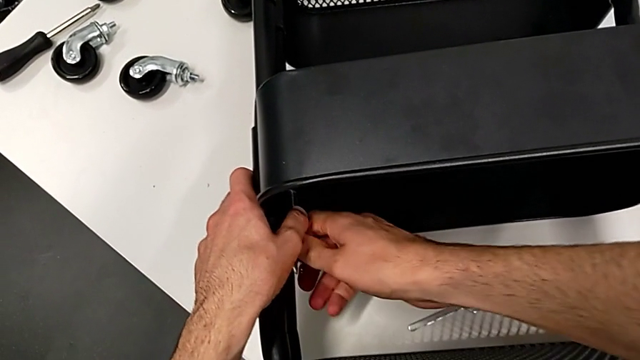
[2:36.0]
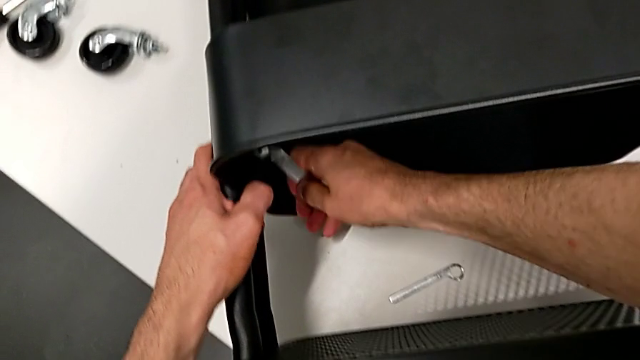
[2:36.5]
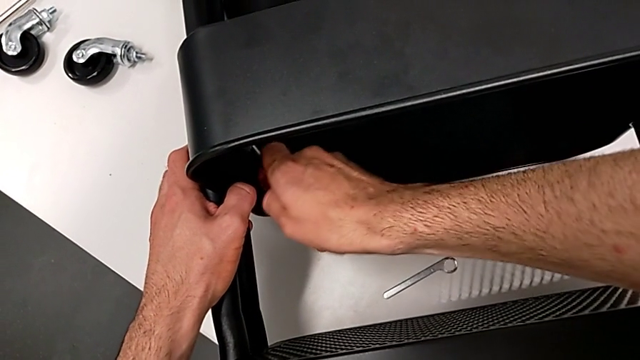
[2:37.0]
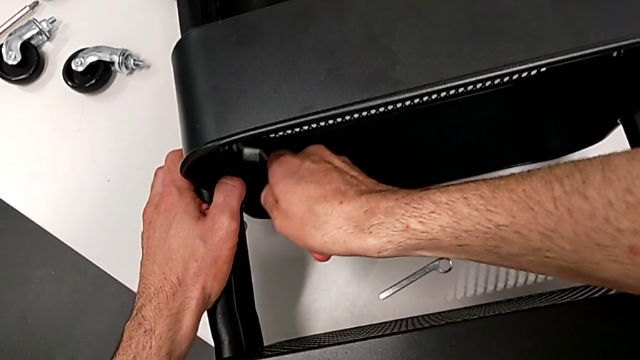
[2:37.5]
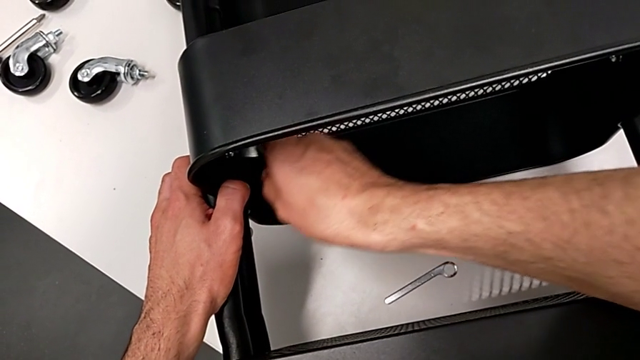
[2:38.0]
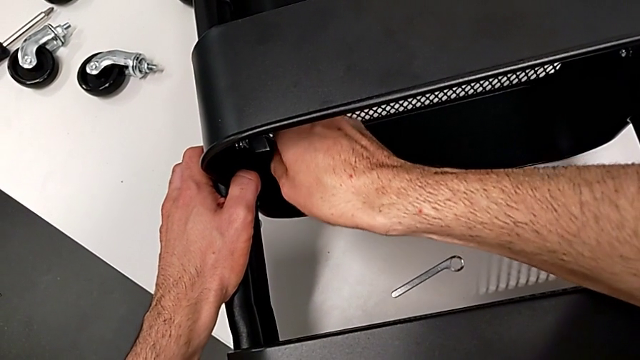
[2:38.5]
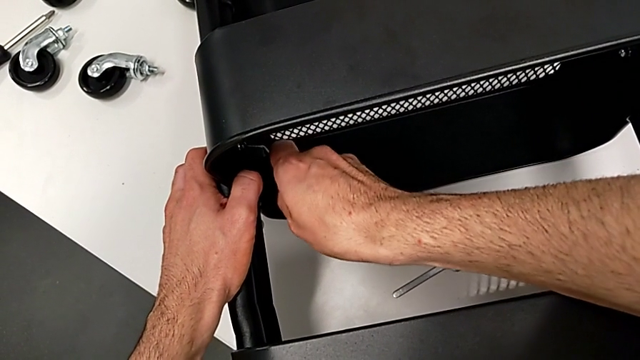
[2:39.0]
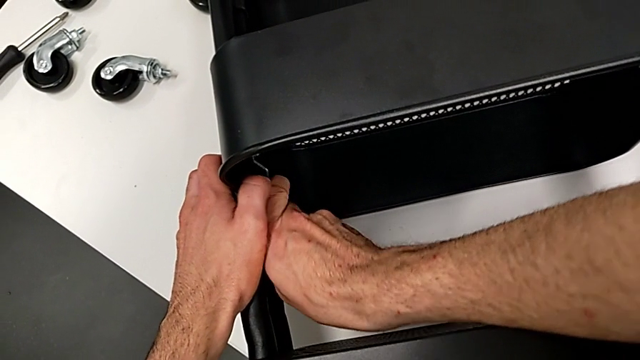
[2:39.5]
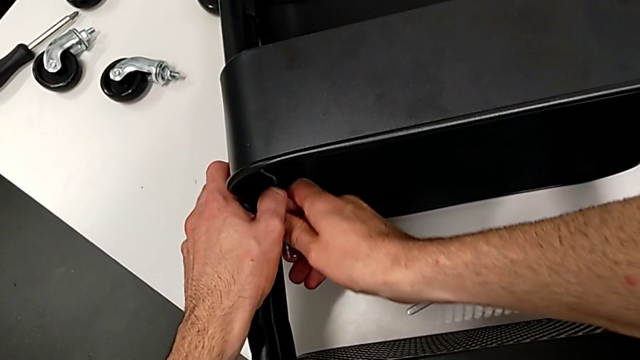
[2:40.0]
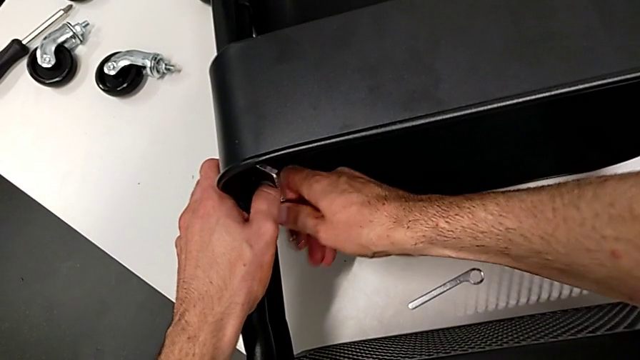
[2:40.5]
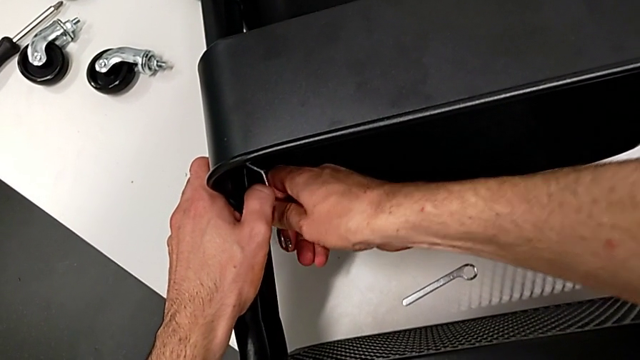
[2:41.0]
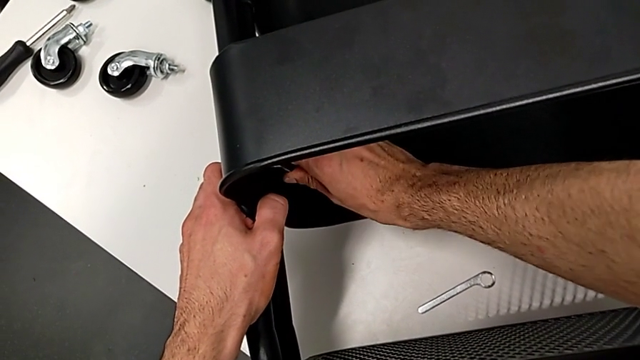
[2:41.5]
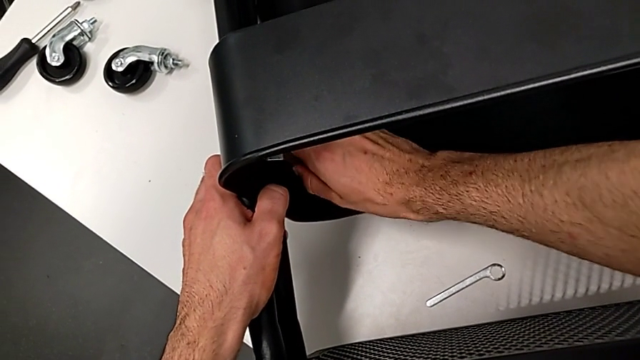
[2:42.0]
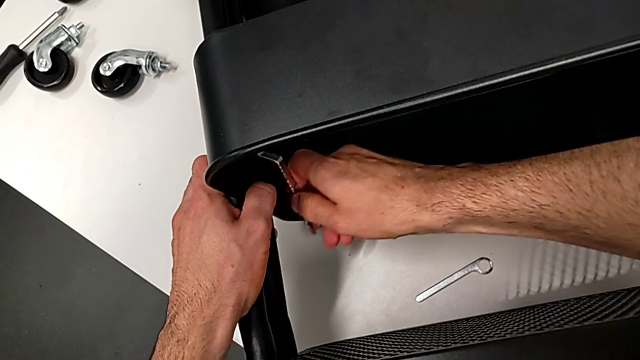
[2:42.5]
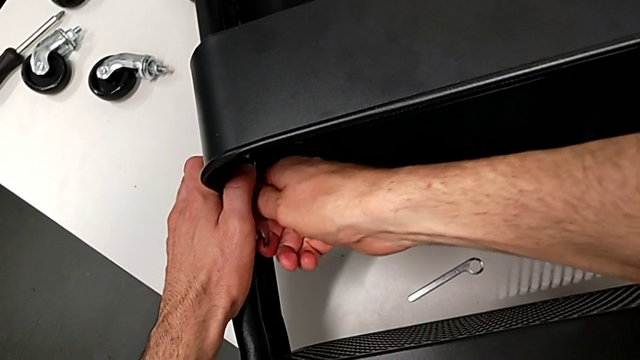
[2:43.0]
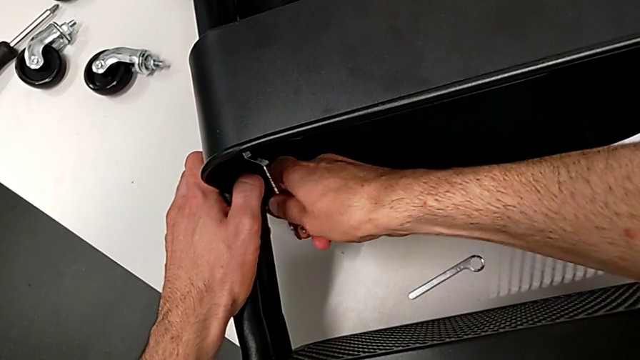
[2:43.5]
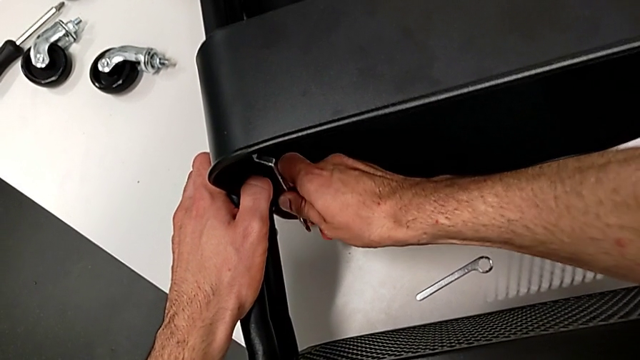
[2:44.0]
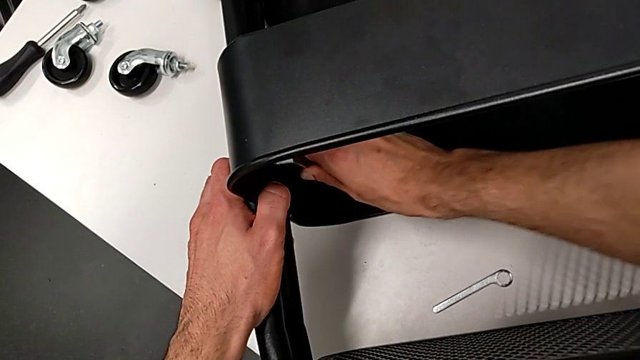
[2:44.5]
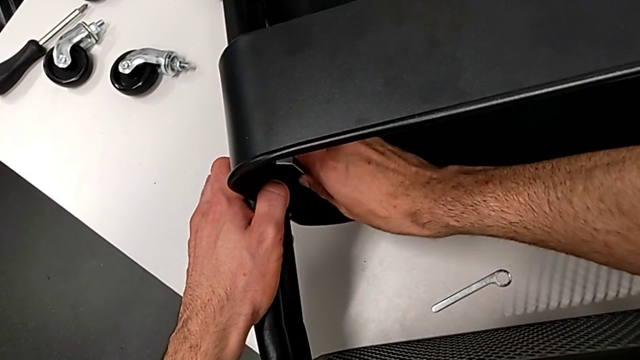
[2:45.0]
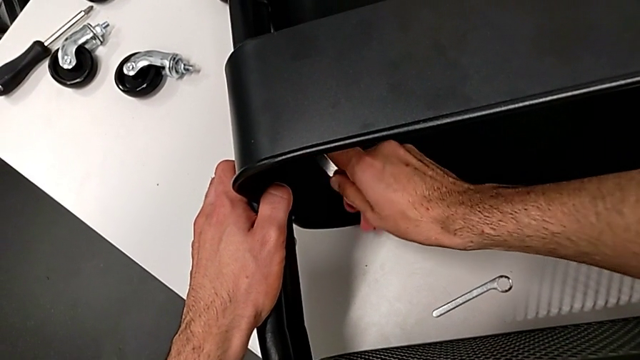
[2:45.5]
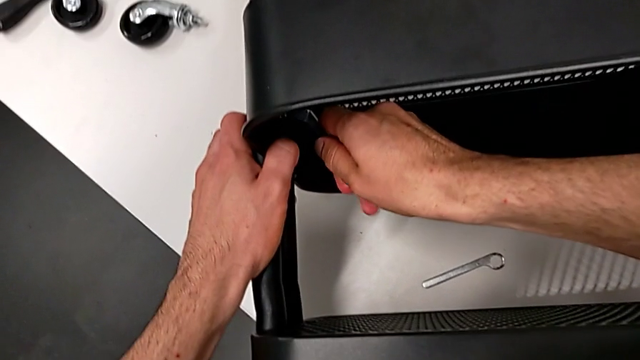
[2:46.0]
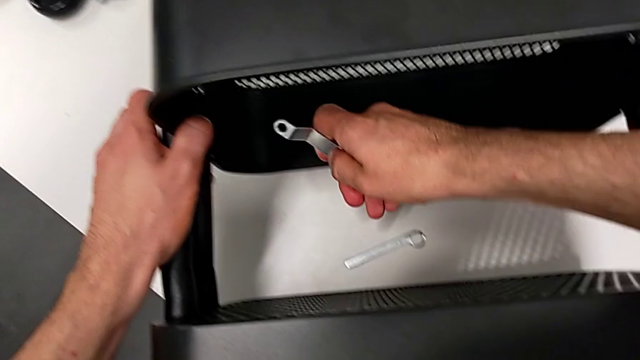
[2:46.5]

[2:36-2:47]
The camera wearer is disassembling the middle grid tray. They keep unscrewing the middle hexagon cap nut.

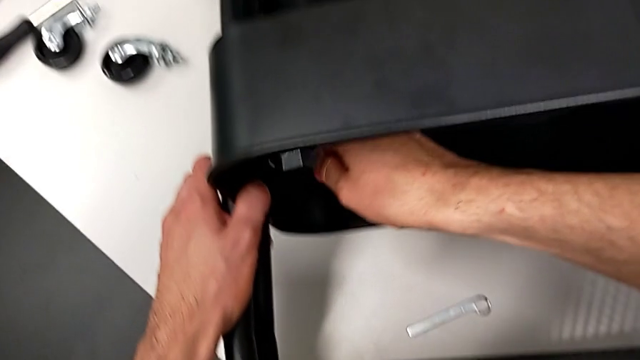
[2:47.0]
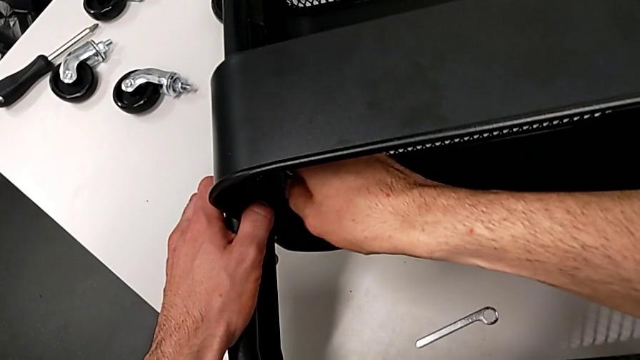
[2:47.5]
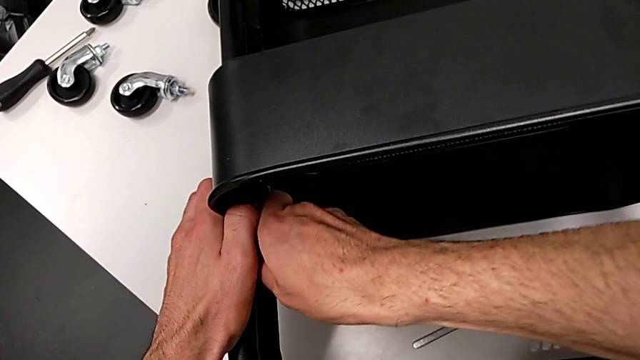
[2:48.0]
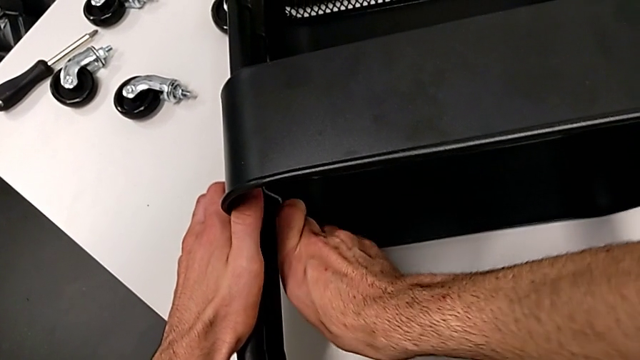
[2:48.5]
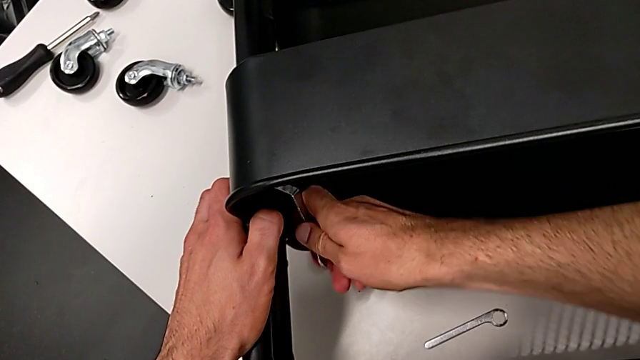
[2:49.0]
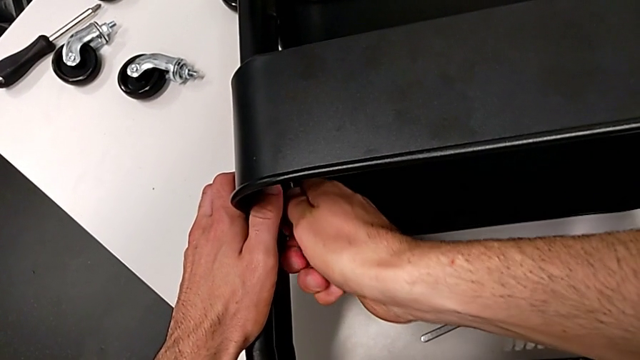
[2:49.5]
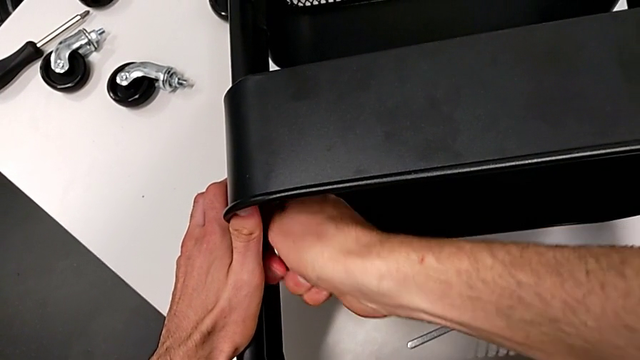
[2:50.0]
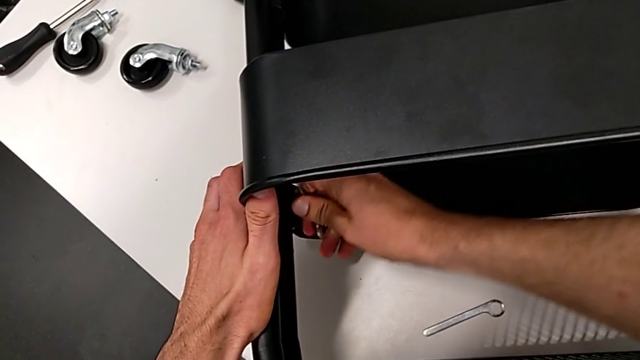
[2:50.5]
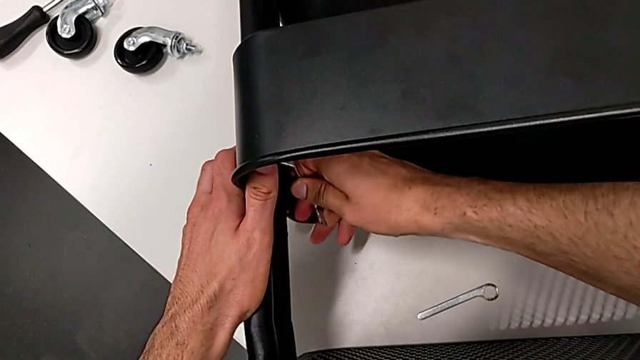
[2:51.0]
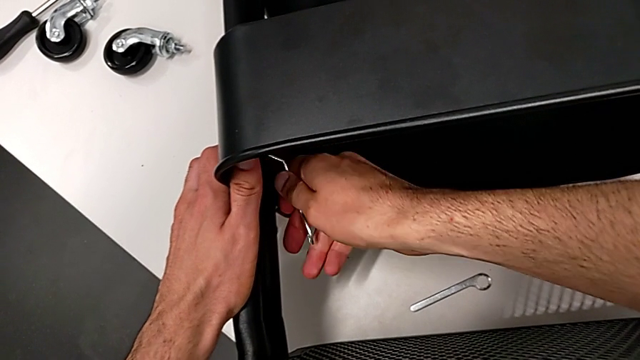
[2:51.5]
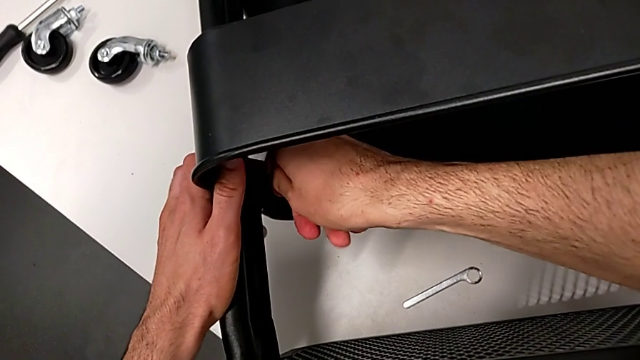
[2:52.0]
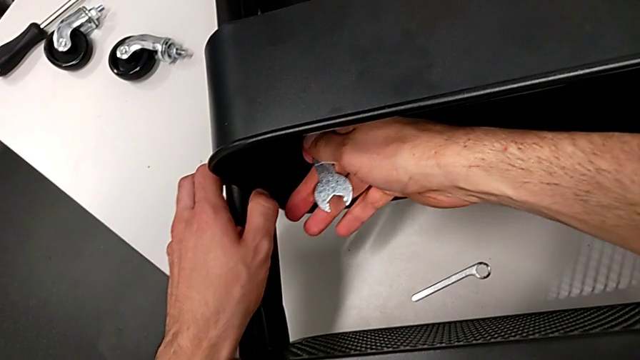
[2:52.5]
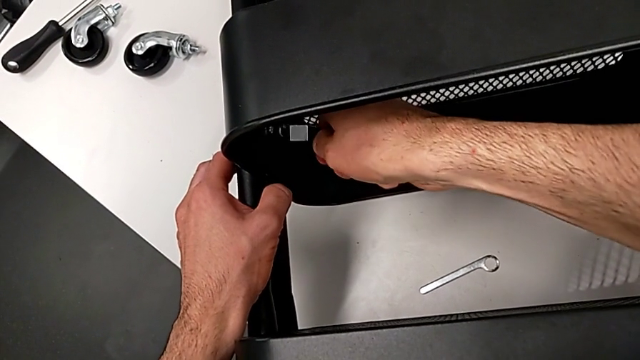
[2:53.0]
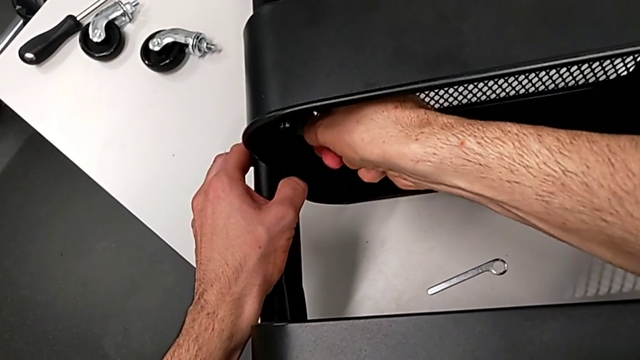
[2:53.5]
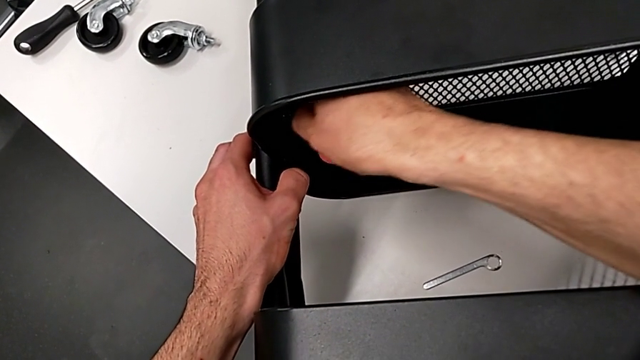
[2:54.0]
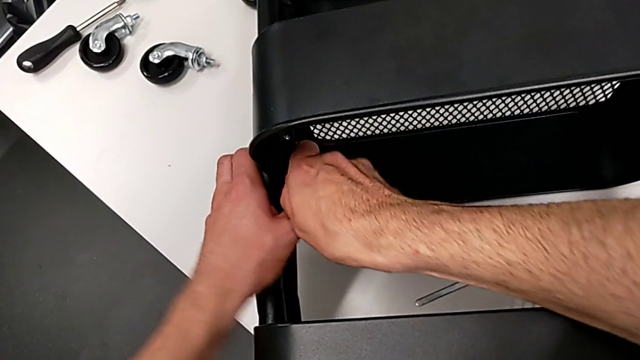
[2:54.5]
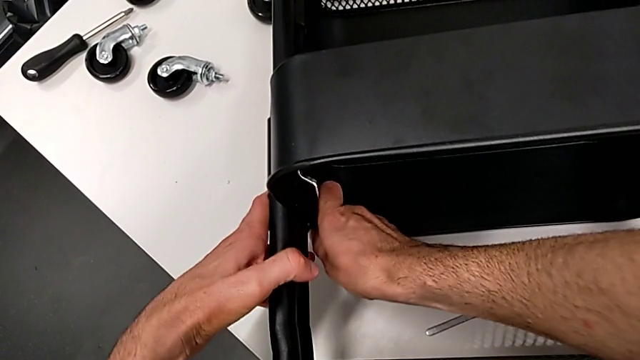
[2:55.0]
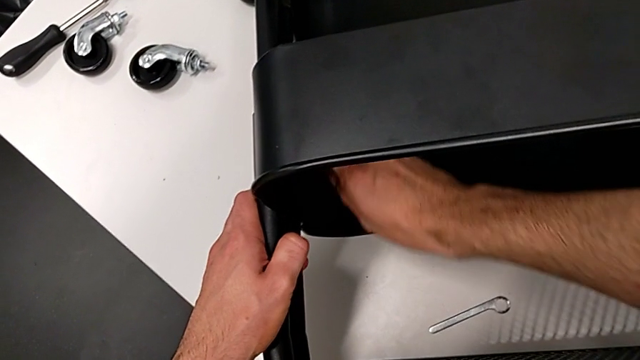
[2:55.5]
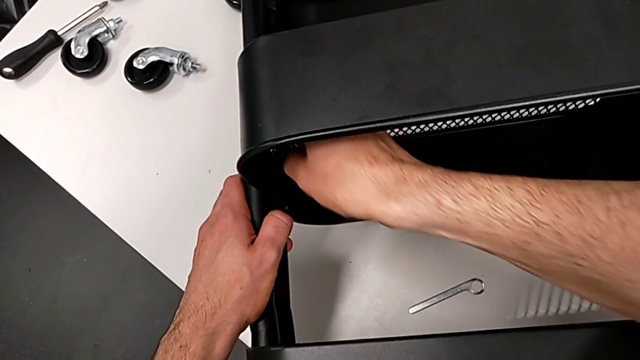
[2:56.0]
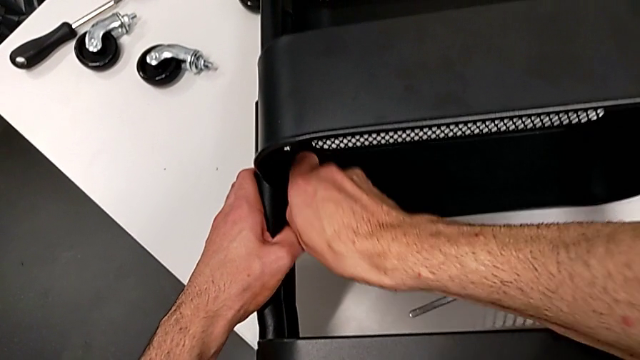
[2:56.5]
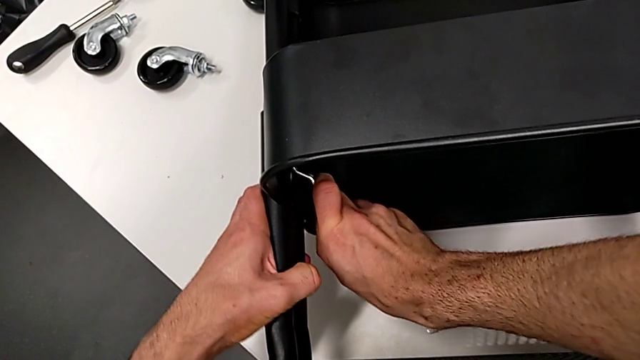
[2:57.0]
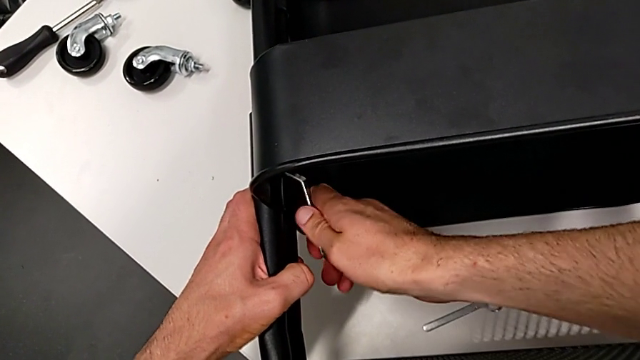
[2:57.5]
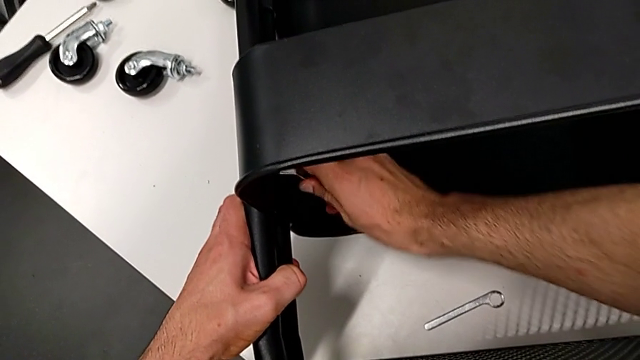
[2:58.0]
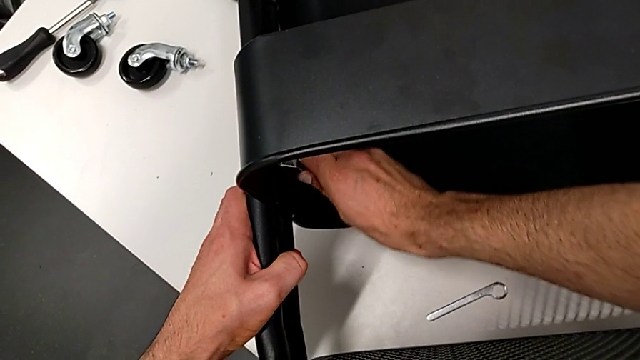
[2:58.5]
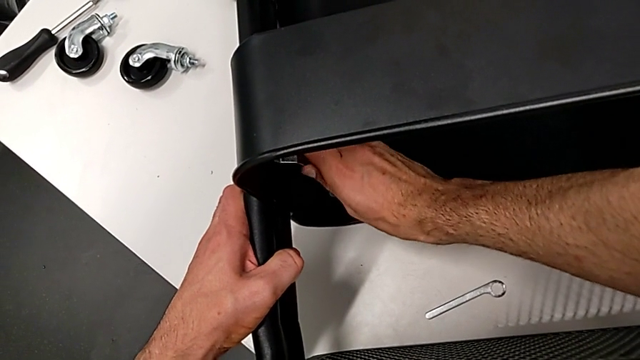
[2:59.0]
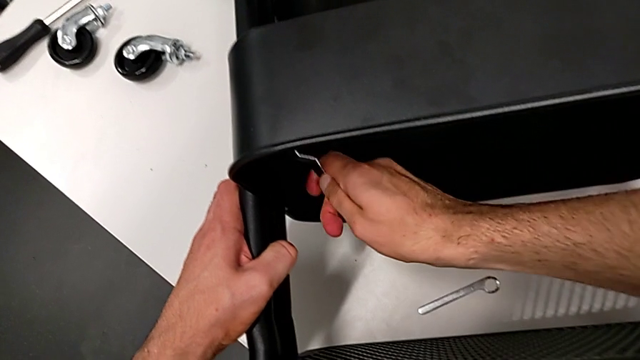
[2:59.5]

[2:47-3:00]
The camera wearer is disassembling the middle grid tray. They begin to unscrew the middle hexagon cap nut.
